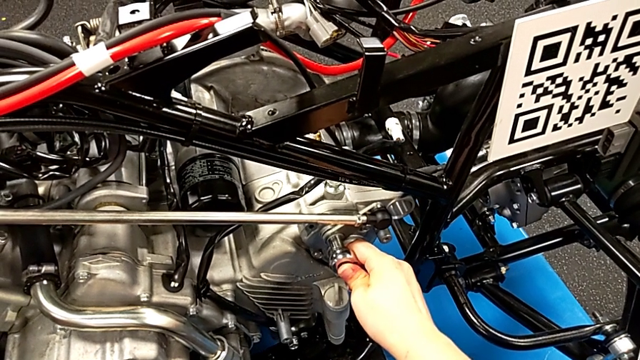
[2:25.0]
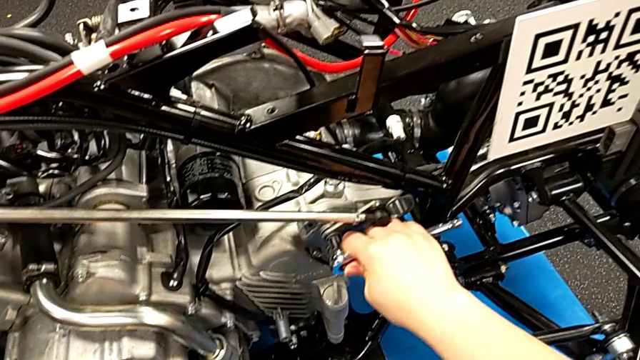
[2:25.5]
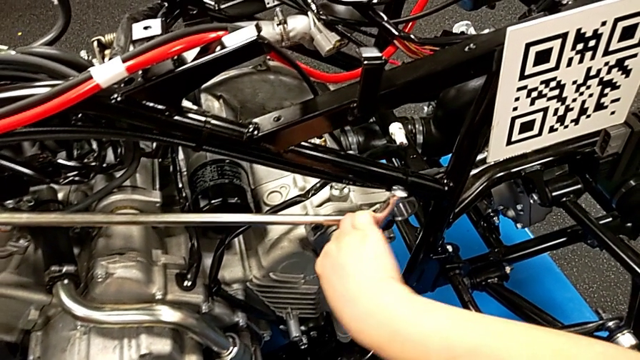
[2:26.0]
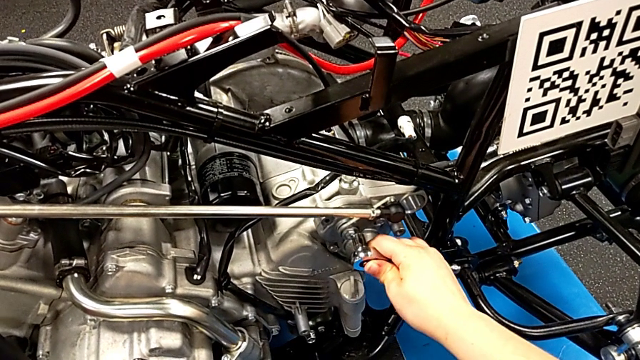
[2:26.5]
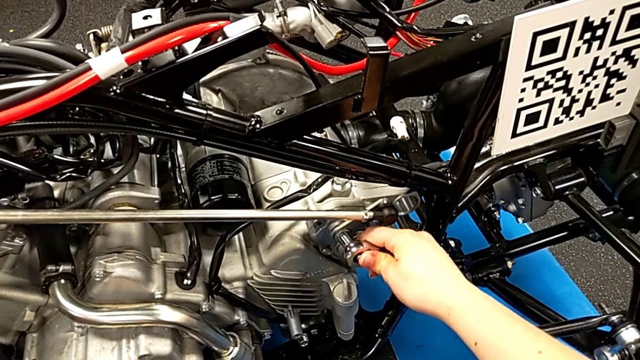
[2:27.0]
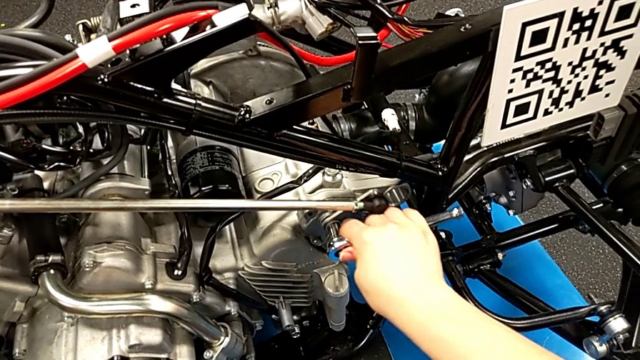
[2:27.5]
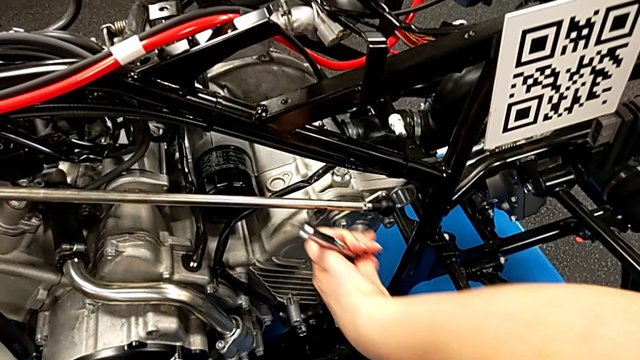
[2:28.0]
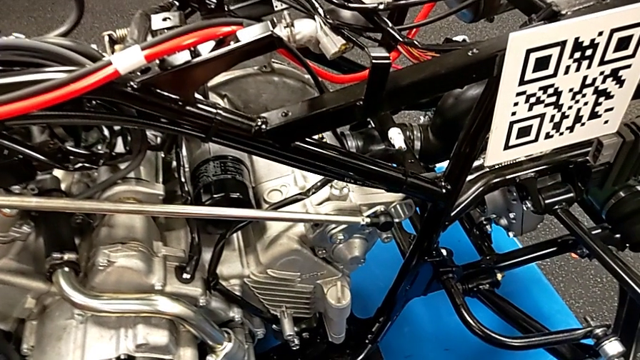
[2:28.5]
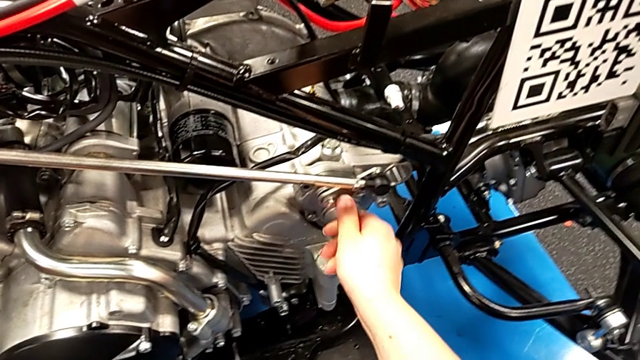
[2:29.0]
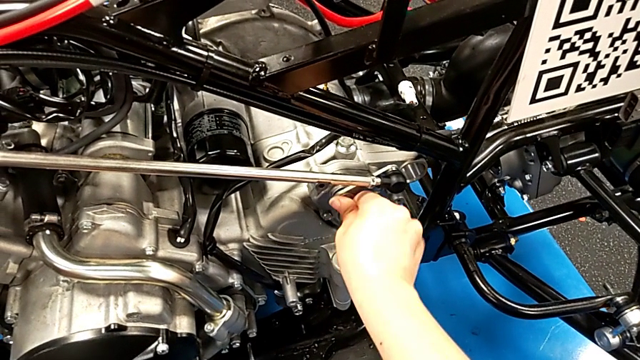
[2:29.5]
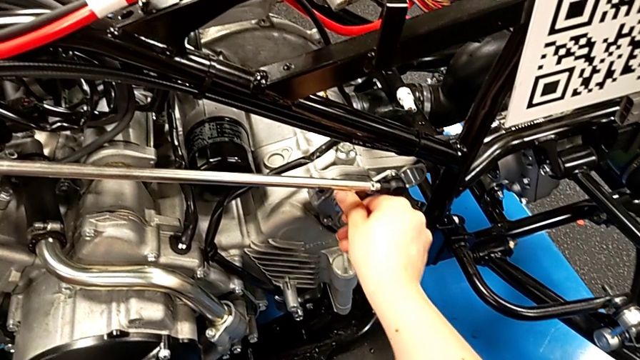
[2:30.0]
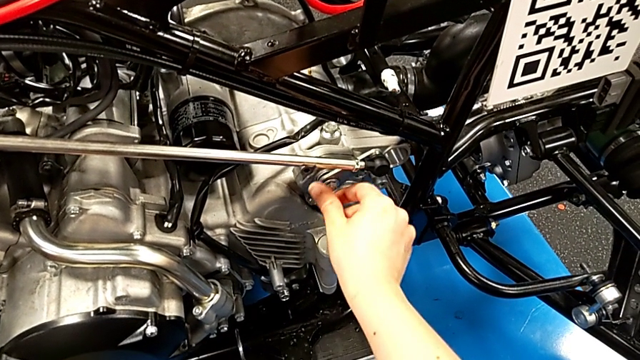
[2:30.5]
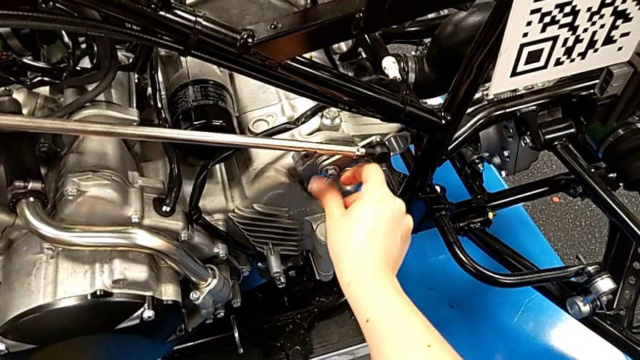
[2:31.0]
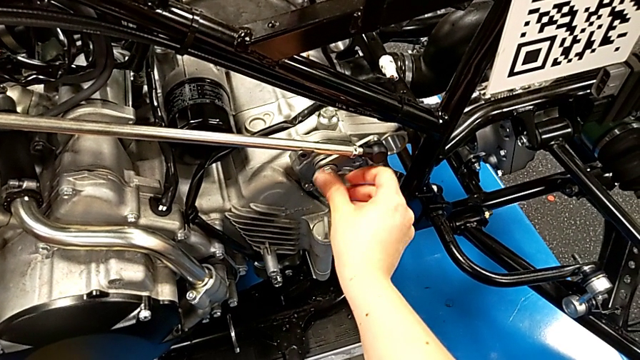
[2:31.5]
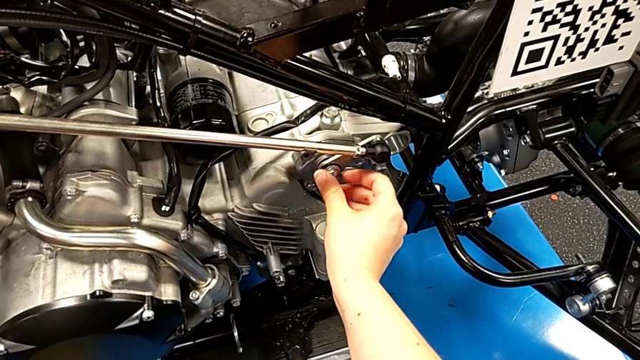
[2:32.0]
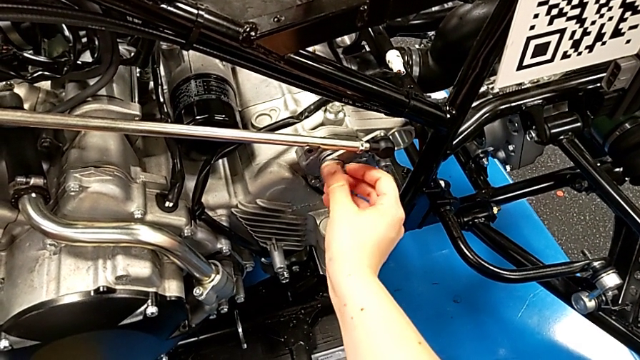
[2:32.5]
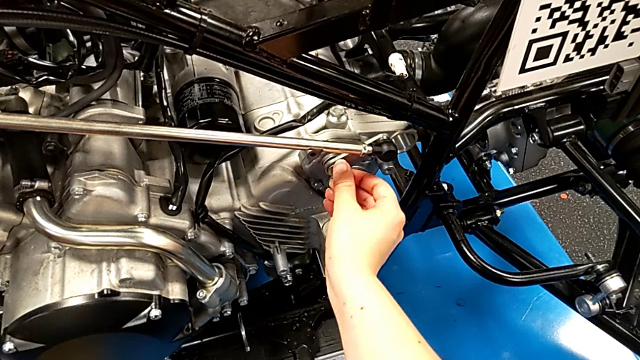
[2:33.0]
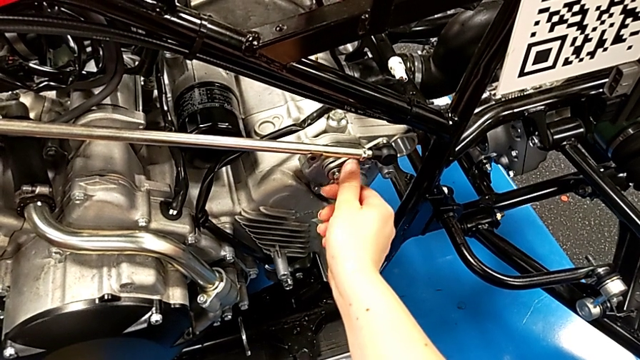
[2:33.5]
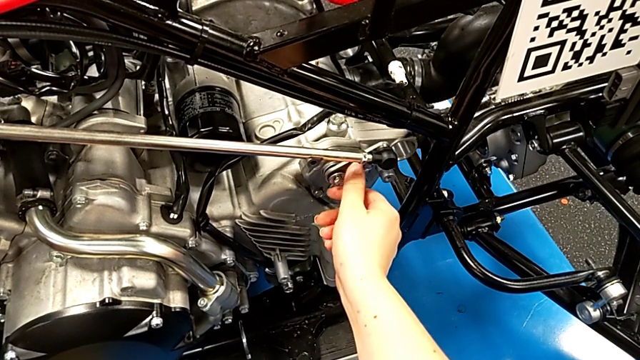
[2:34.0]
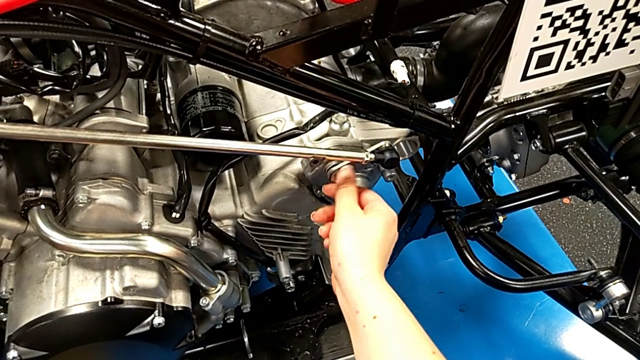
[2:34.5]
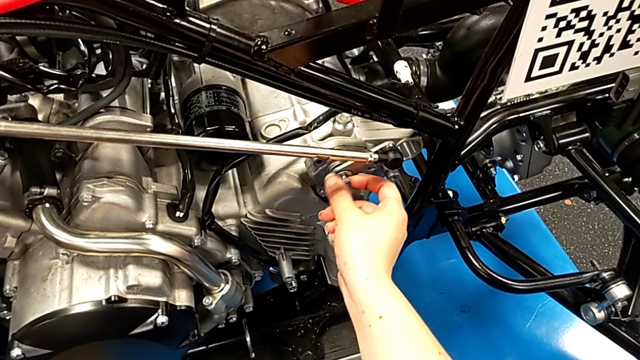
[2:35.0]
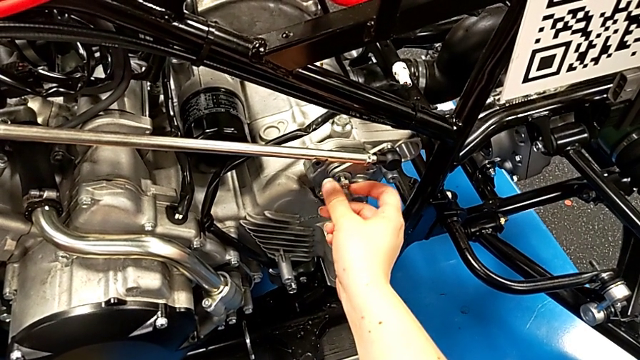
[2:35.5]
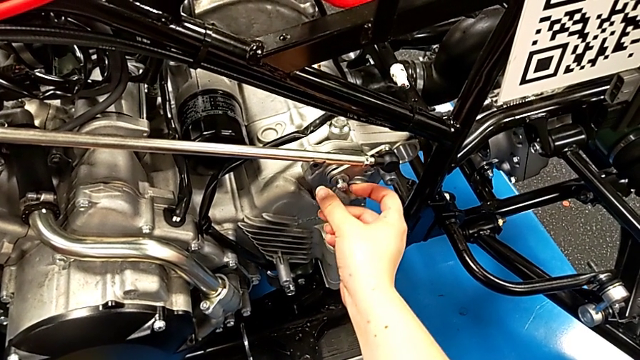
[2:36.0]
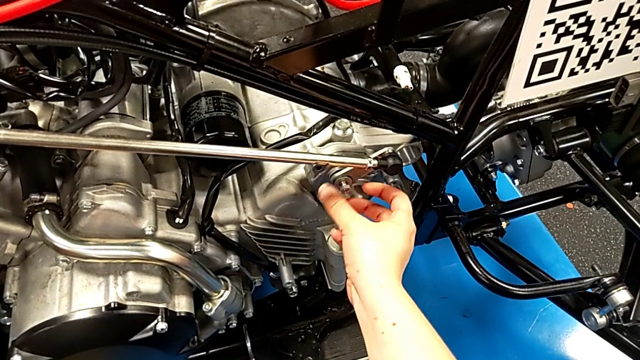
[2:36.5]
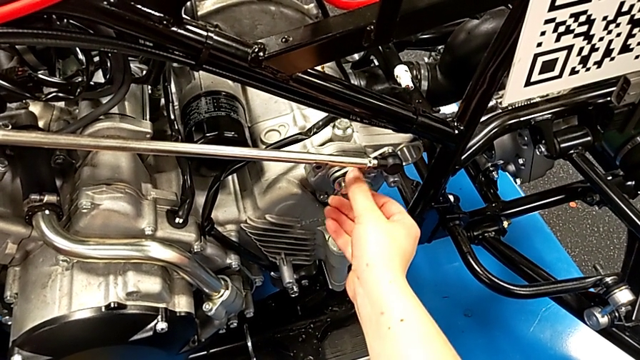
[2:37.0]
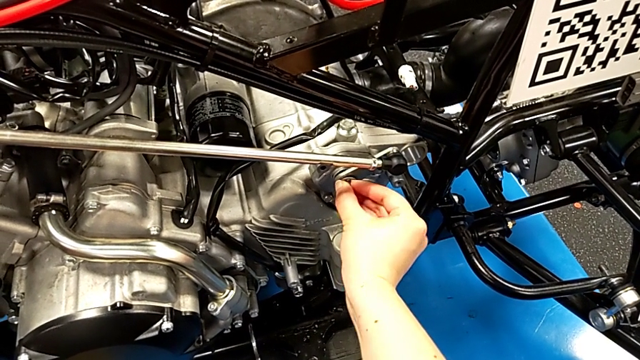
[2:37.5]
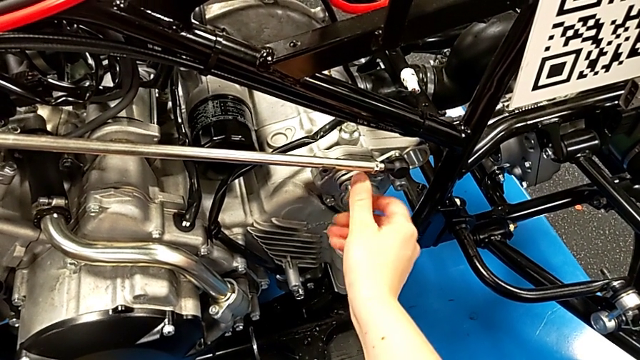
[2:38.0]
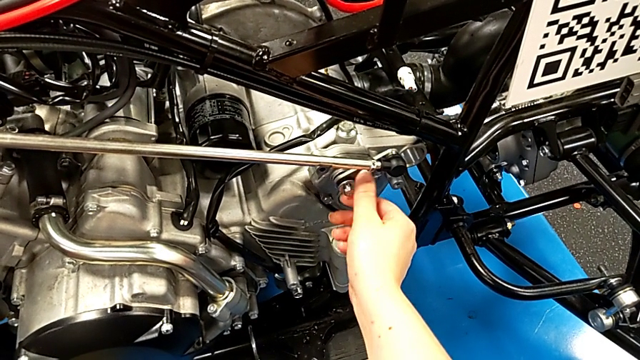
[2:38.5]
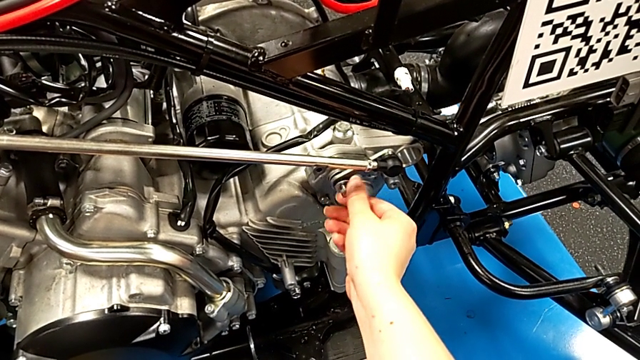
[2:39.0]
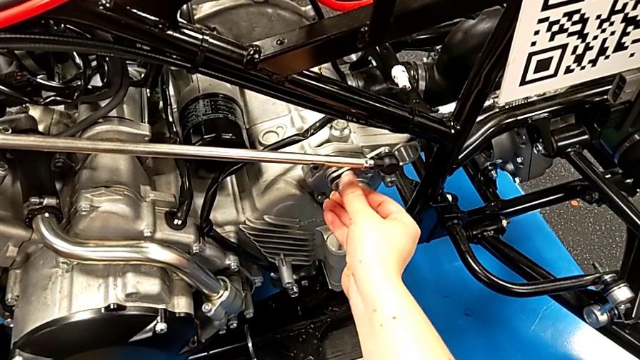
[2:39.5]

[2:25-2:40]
The camera wearer is disassembling the shift arm. They unscrew the bolt, withdraw the ratchet and begin to unscrew the bolt.

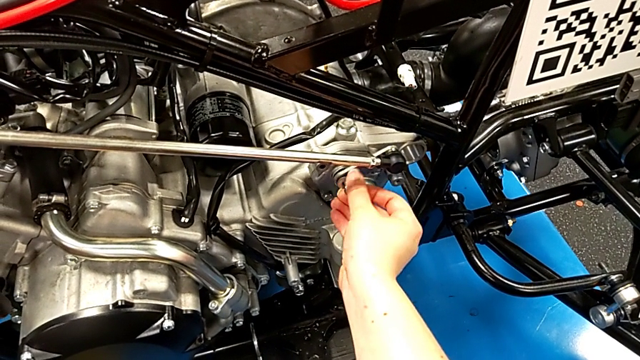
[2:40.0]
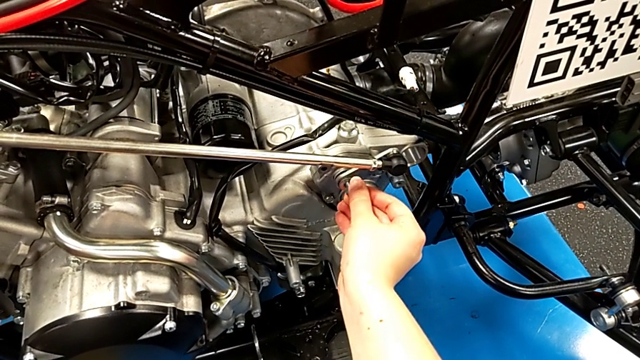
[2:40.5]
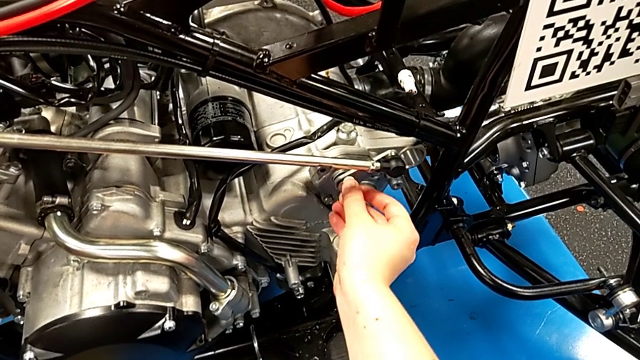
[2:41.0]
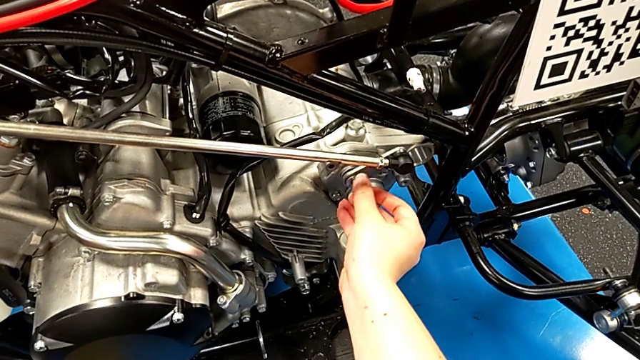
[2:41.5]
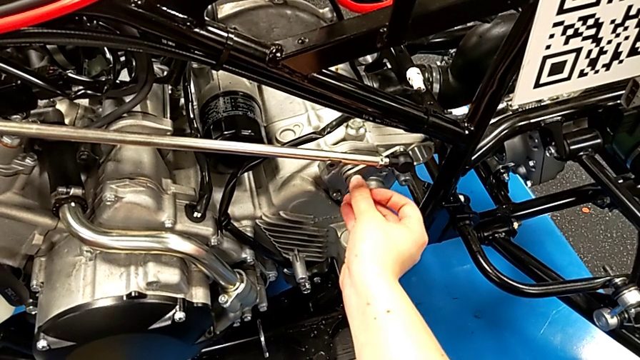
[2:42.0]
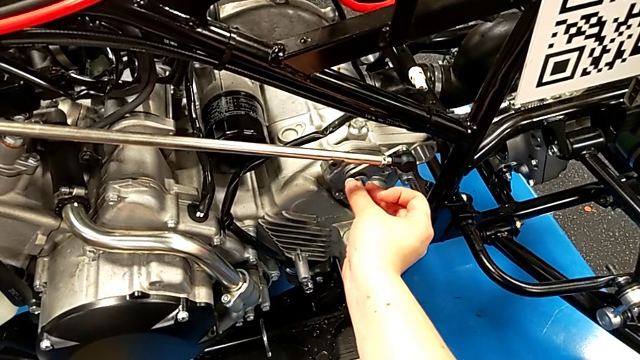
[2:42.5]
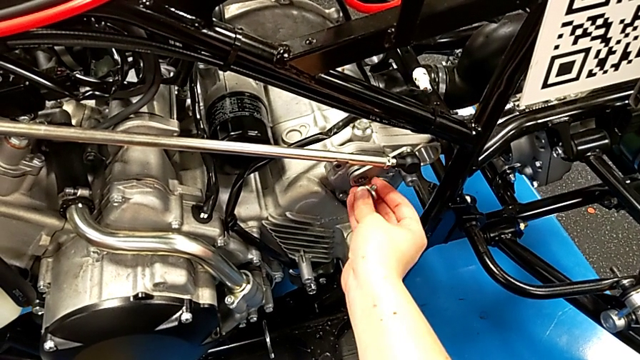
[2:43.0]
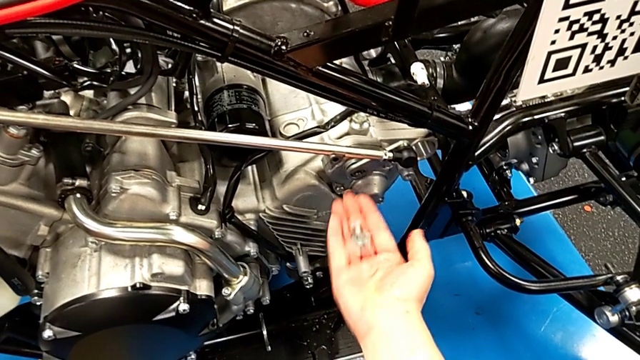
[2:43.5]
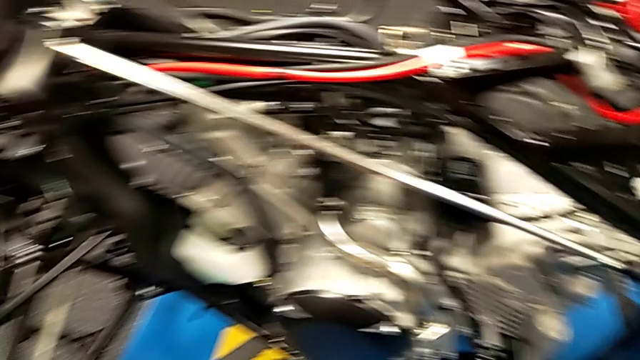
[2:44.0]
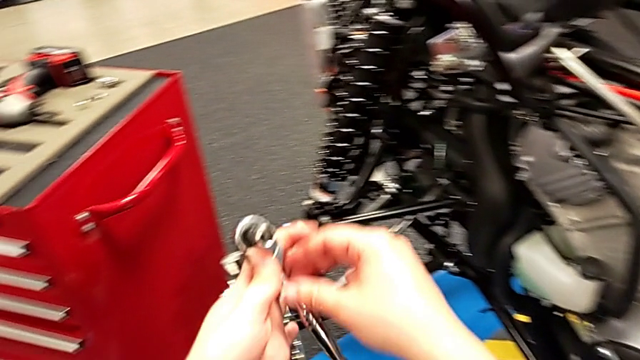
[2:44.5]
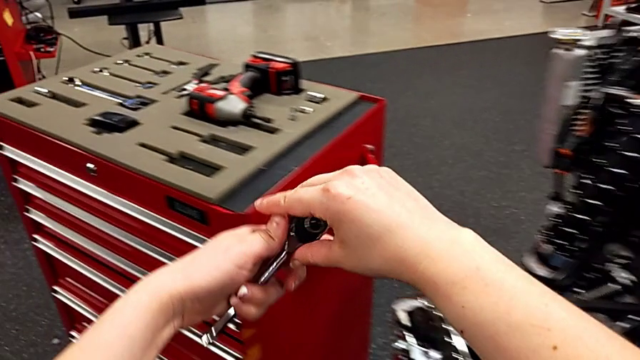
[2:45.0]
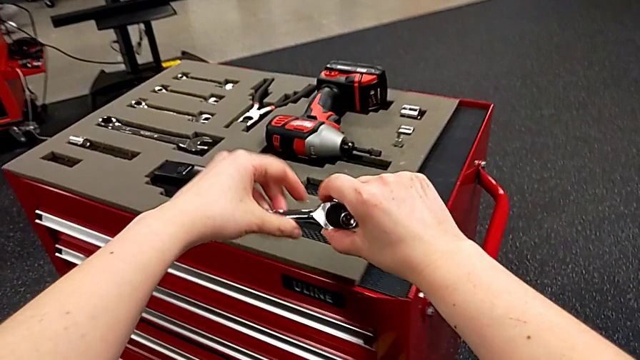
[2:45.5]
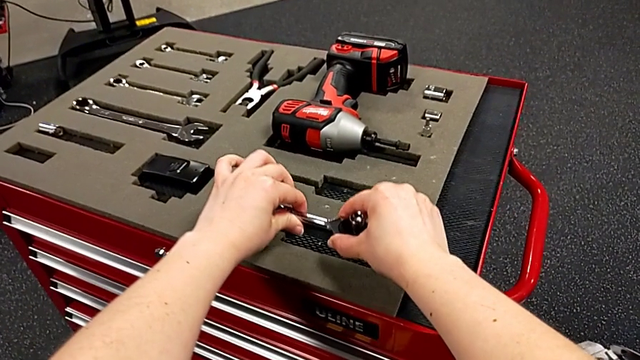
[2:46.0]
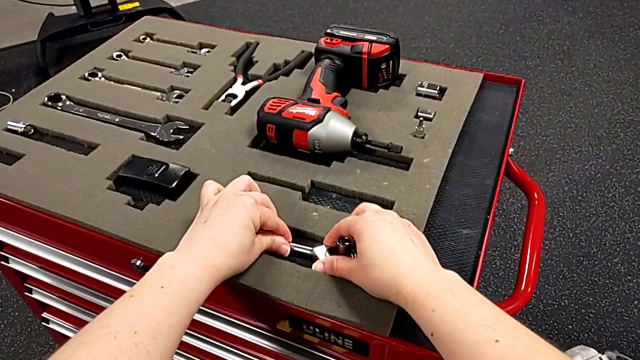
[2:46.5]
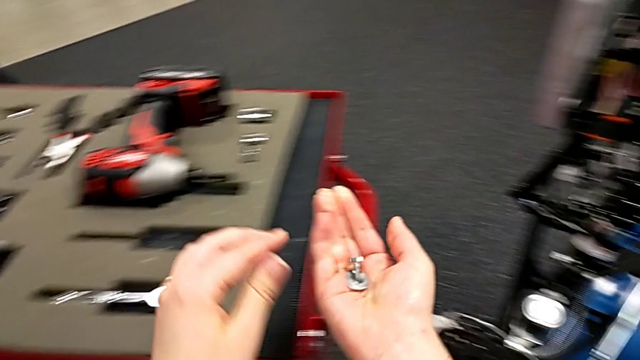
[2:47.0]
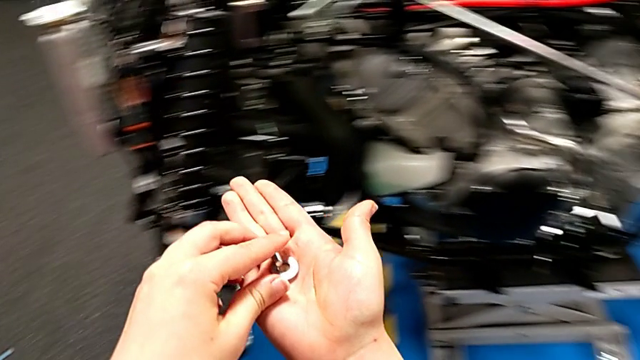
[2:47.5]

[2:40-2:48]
The camera wearer is disassembling the shift arm. They unscrew the bolt, withdraw it, rotate the ratchet and place it.
